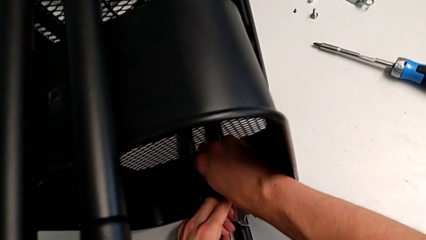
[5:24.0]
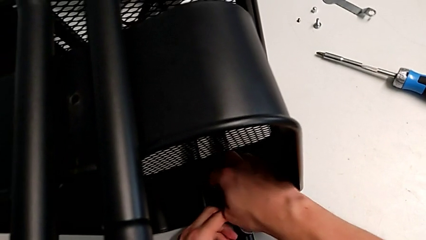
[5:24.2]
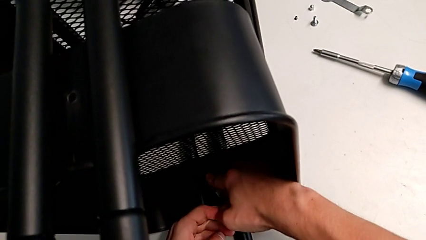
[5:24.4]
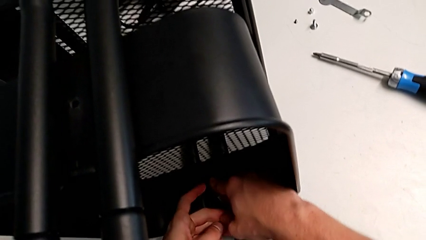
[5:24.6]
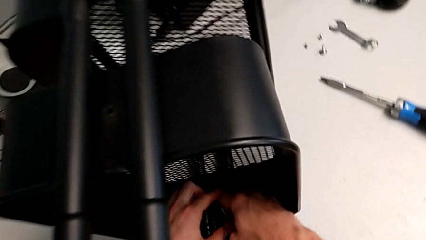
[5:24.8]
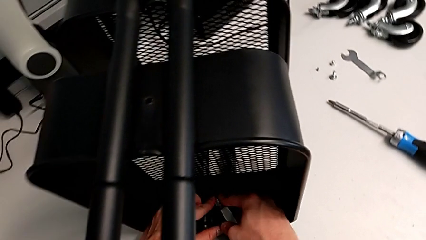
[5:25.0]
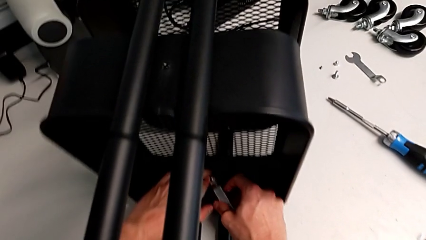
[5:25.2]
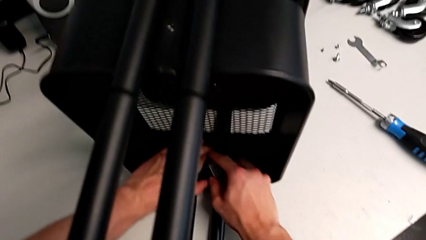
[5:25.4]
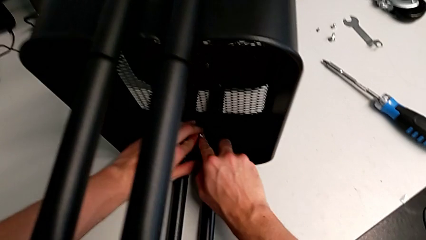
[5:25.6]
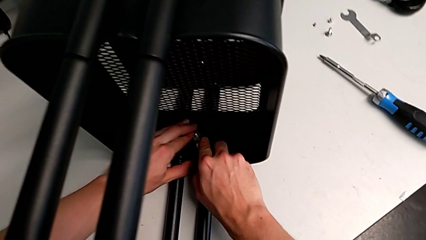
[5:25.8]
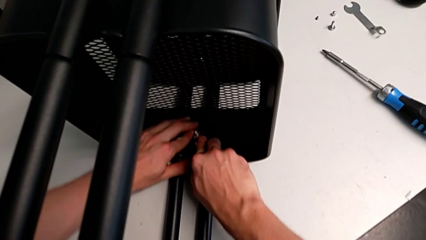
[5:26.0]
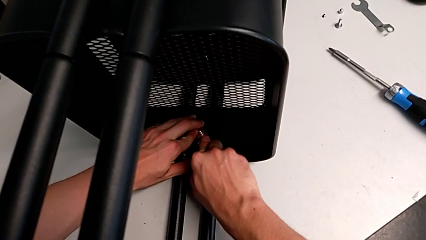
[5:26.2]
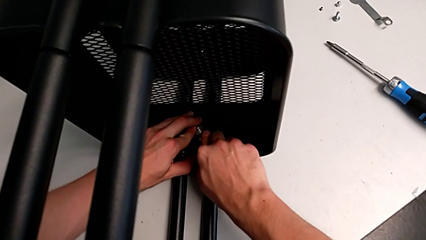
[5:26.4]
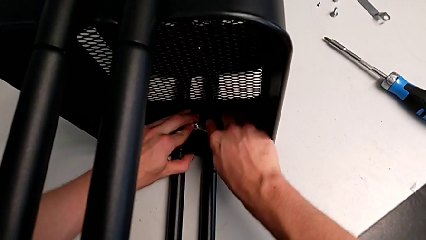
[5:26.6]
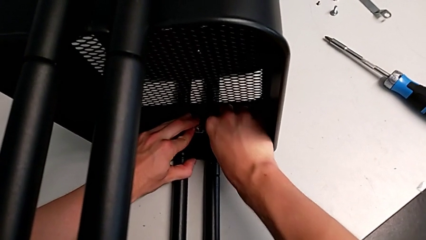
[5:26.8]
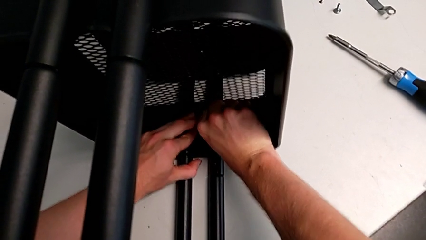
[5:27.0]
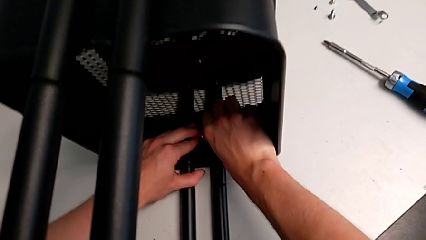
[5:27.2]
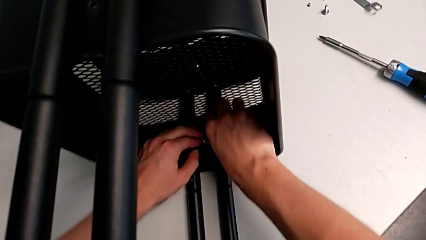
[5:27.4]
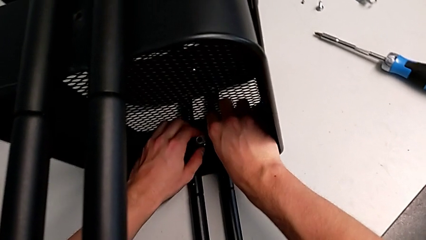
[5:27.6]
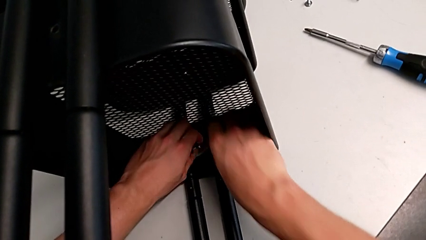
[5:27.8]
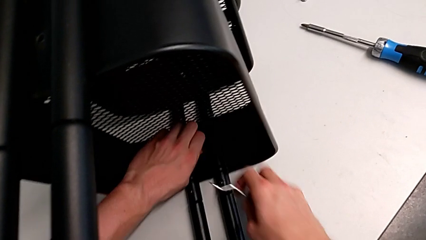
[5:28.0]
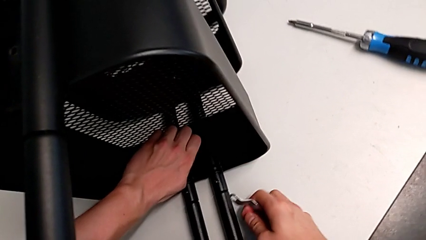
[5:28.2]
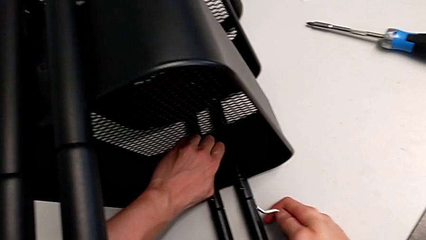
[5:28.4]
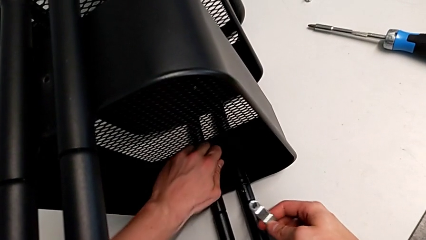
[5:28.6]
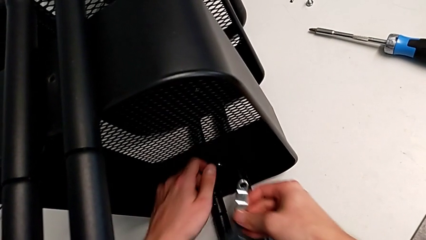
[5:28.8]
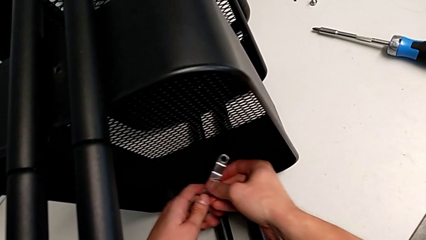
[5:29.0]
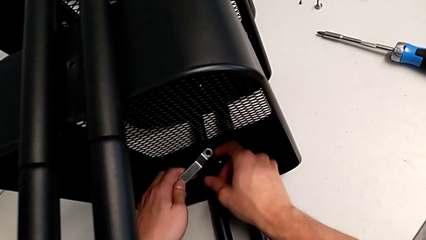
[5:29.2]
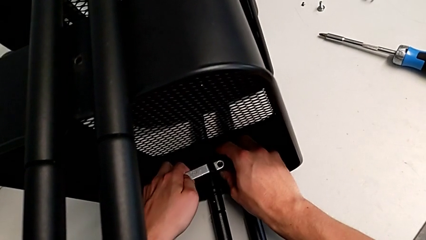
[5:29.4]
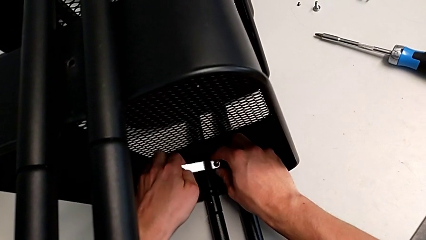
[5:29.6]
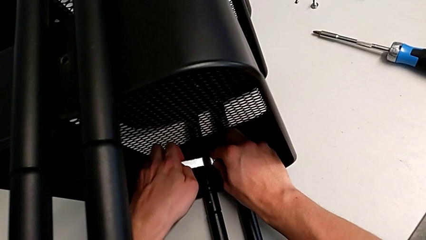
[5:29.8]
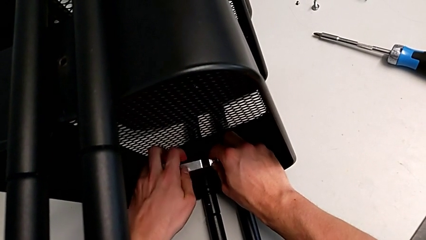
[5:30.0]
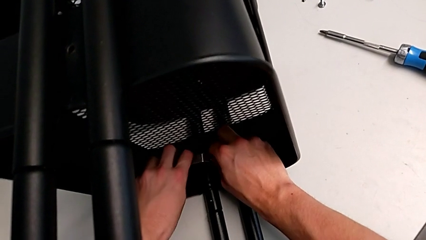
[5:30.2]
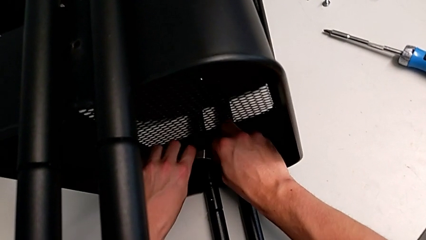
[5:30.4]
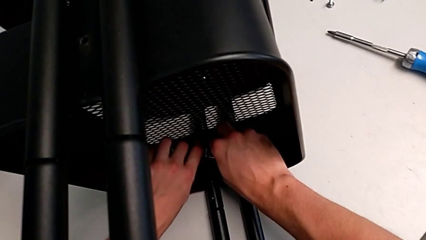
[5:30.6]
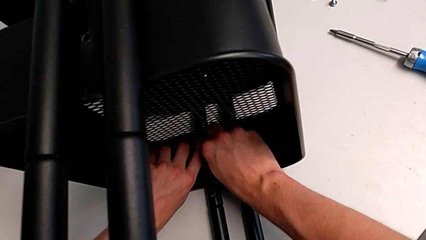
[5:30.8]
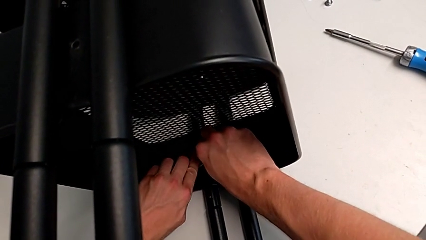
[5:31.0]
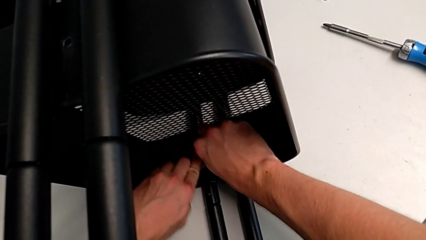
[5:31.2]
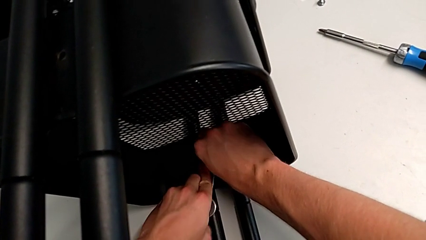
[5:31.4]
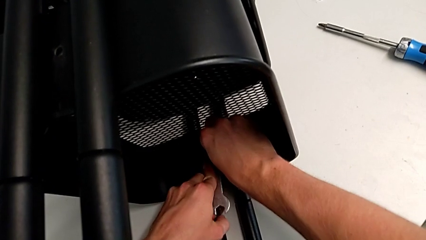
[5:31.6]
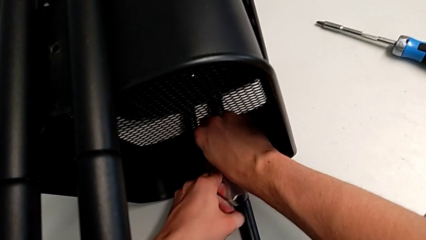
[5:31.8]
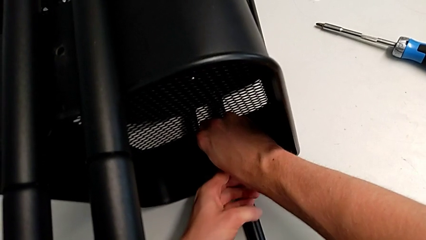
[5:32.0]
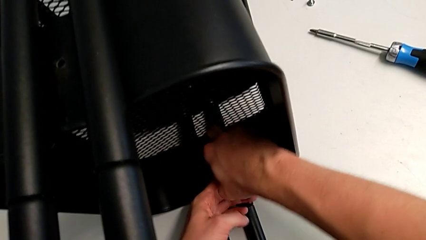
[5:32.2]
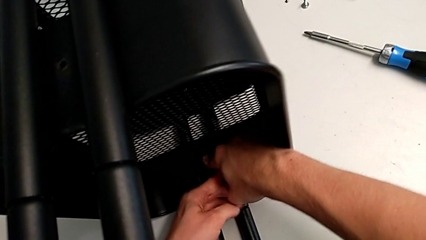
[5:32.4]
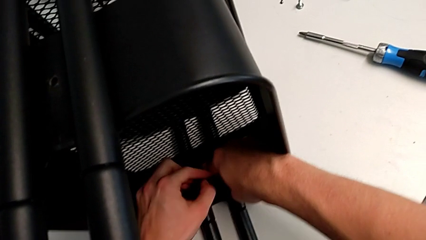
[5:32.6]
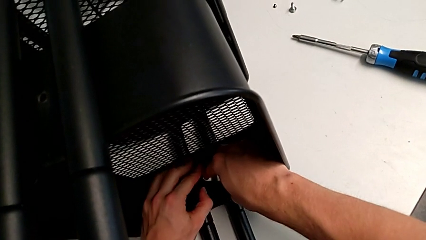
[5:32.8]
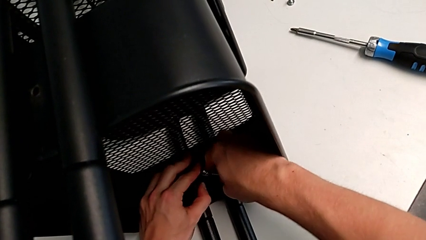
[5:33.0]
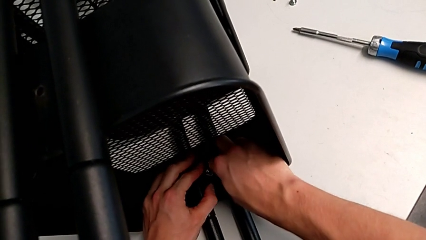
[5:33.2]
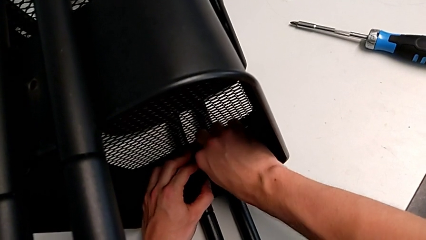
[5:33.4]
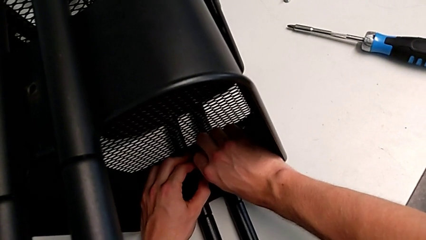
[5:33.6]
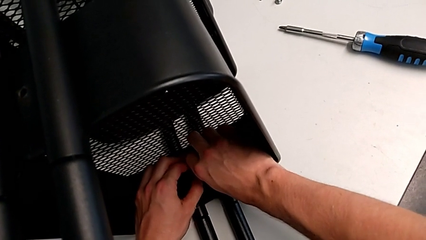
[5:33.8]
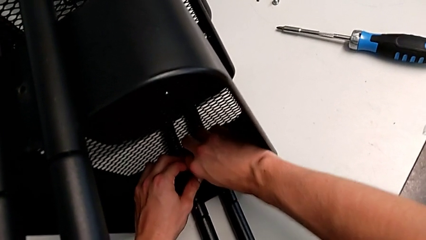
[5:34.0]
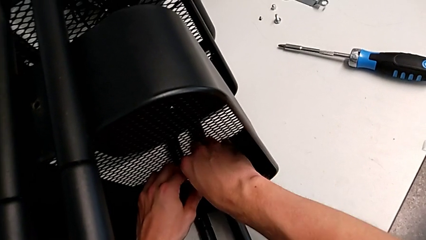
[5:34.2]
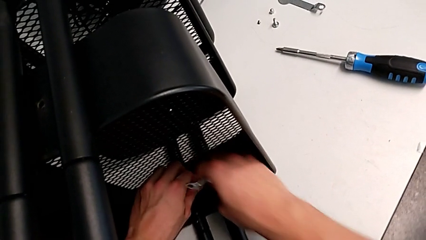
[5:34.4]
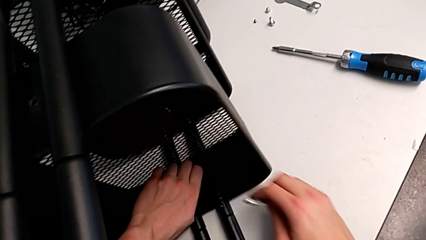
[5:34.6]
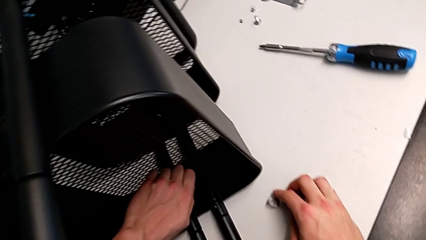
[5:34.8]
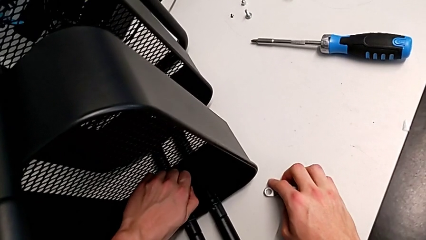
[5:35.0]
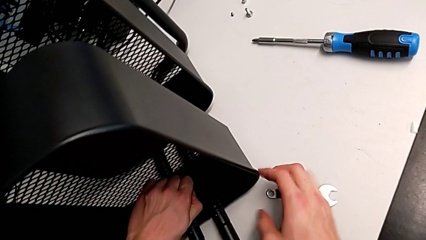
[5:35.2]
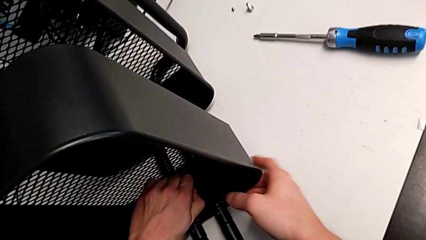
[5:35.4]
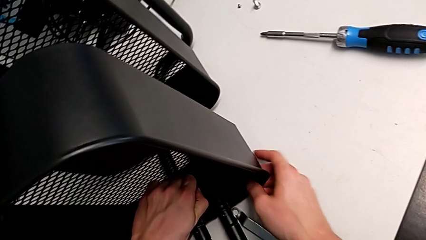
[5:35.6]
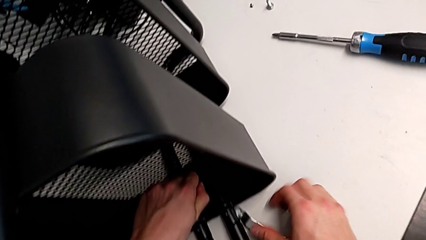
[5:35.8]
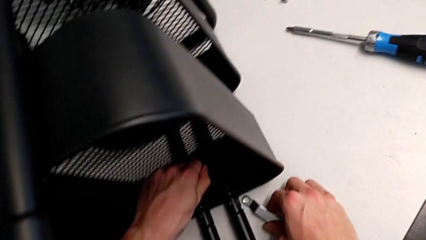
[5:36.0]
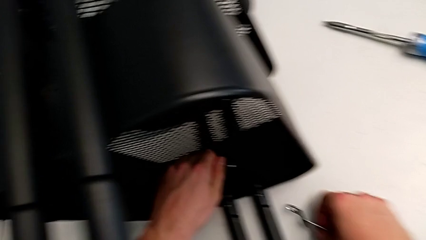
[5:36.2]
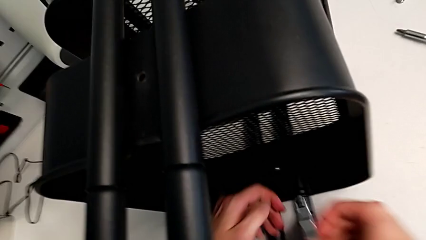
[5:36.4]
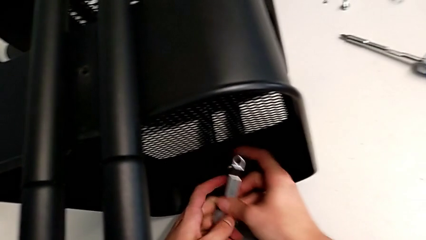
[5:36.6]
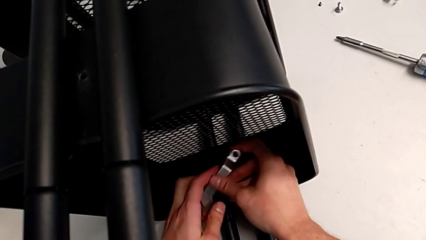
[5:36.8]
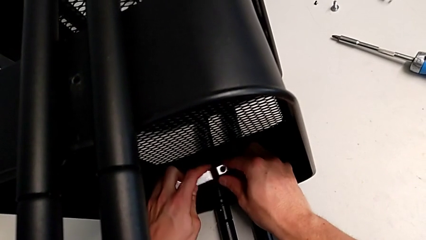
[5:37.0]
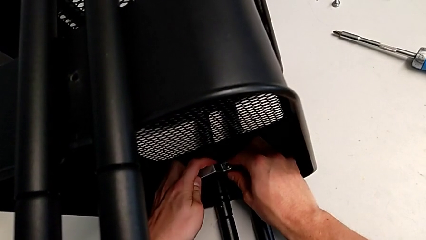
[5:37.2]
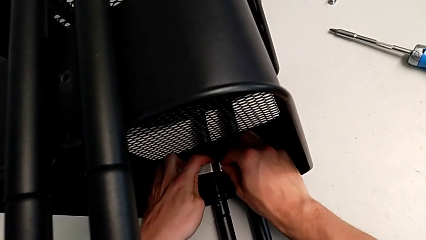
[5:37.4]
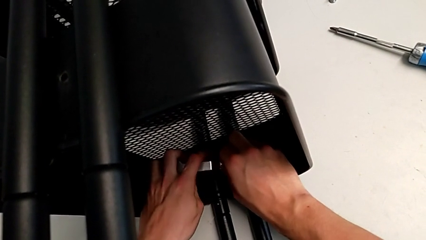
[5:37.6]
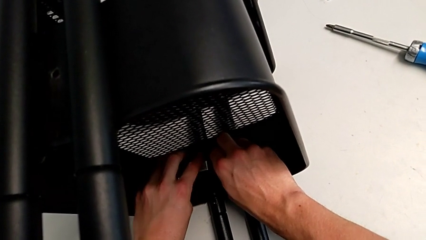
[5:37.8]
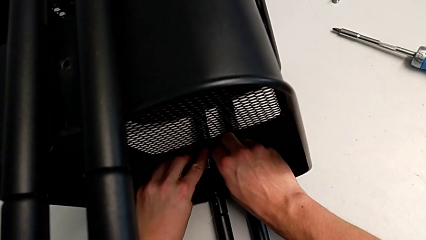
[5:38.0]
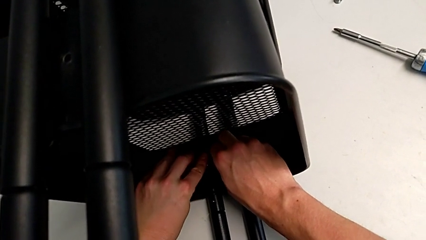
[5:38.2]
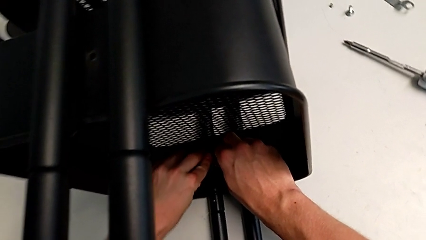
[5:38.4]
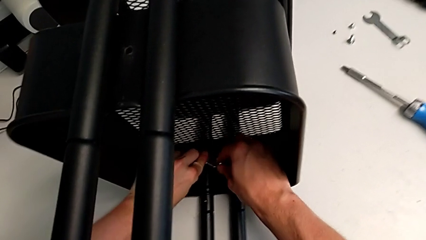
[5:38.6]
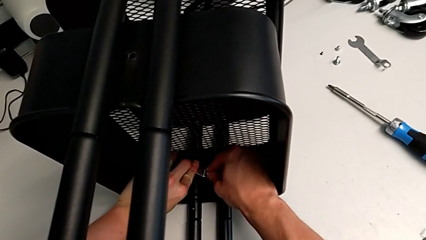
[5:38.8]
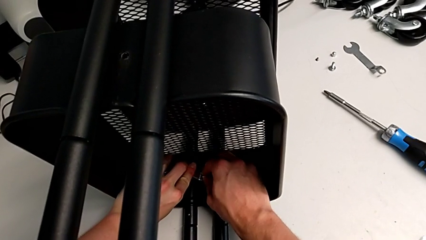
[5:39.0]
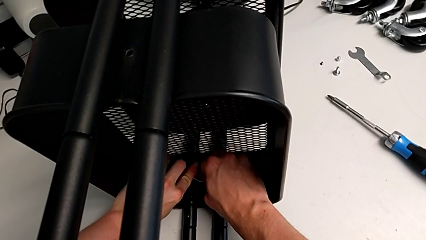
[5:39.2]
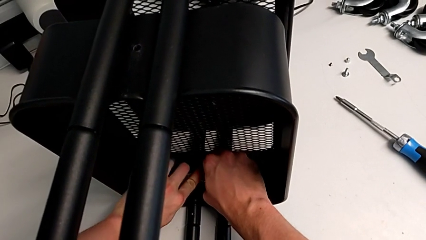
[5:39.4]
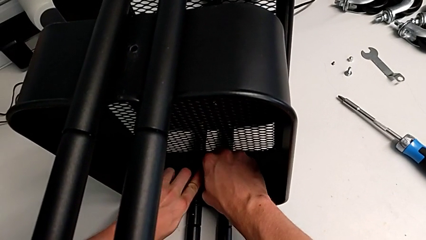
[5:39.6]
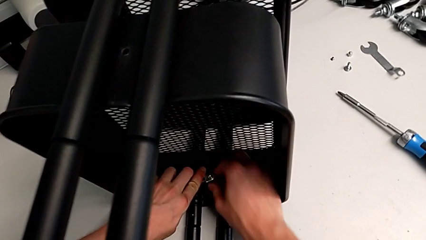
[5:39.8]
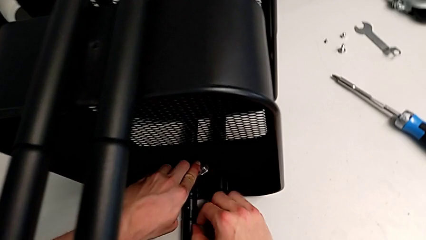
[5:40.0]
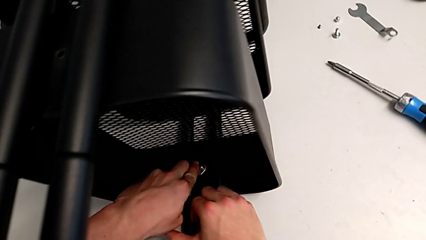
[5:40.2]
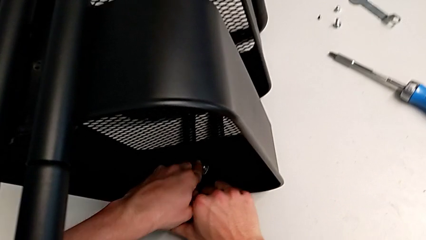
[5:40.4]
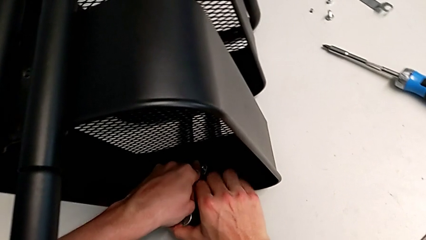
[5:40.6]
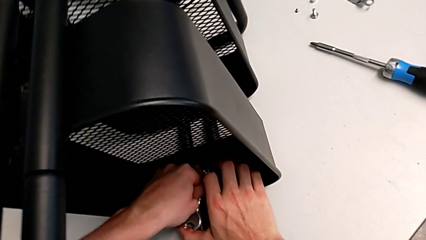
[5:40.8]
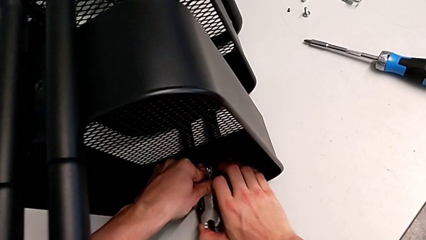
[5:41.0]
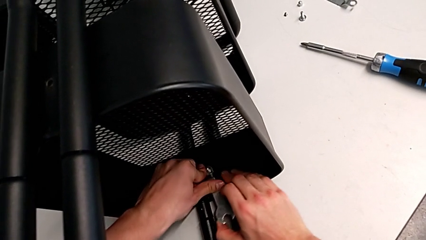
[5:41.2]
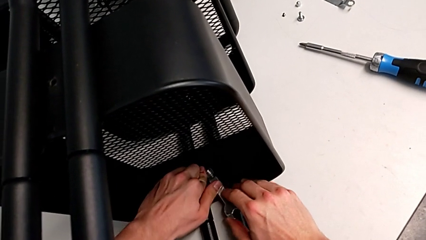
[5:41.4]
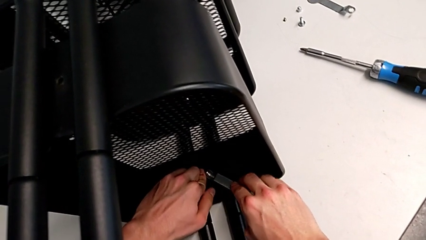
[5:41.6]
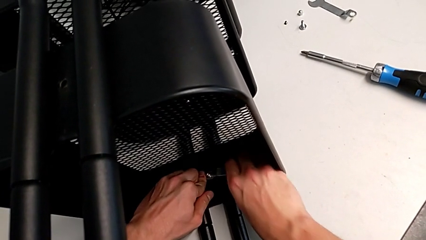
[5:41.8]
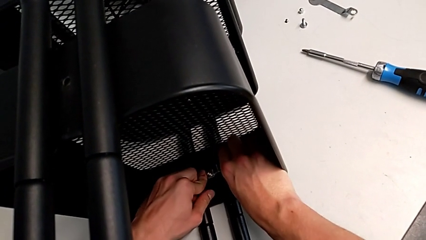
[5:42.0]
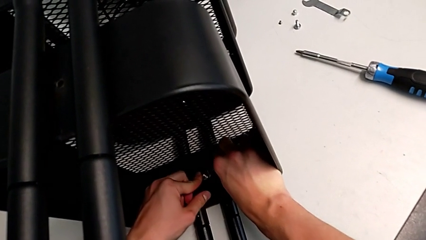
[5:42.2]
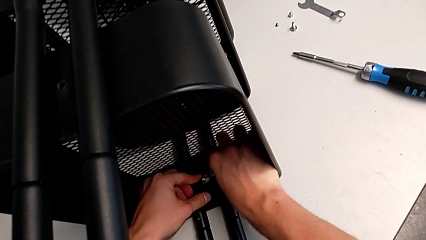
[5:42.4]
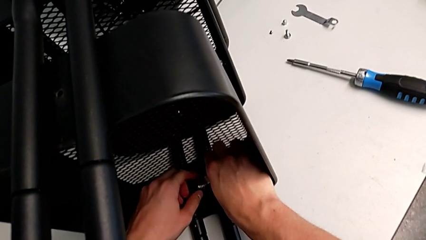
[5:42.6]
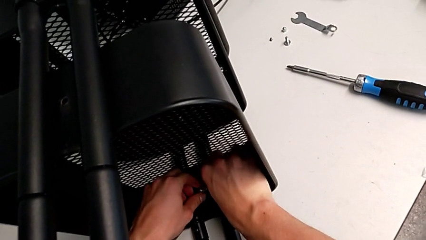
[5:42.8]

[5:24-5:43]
The camera wearer is attempting to unscrew the second screw from the middle tray. They keep unscrewing the screw.
